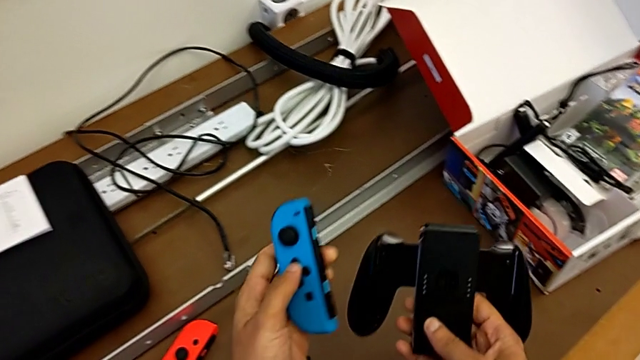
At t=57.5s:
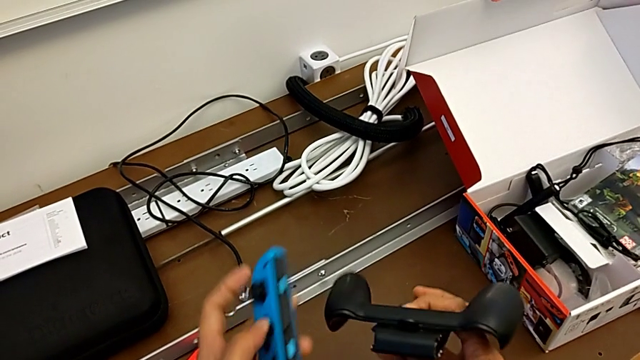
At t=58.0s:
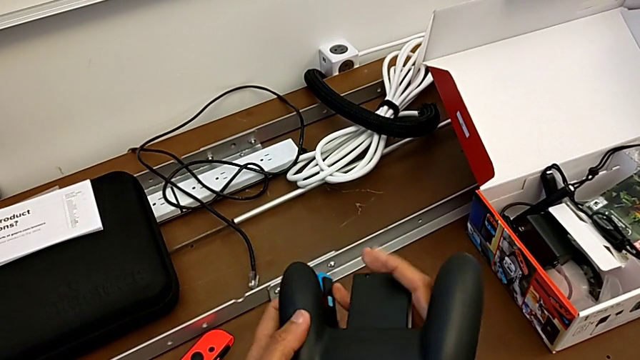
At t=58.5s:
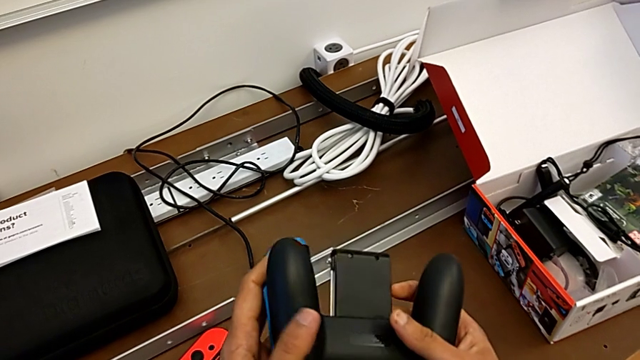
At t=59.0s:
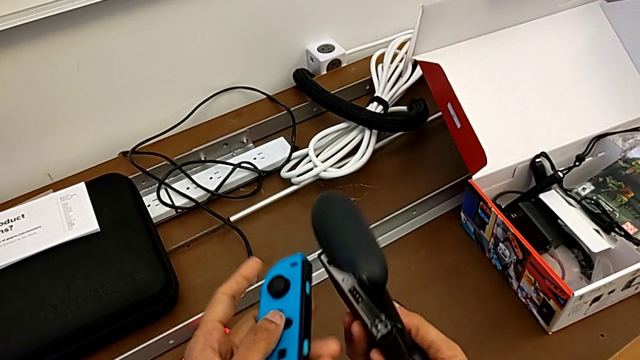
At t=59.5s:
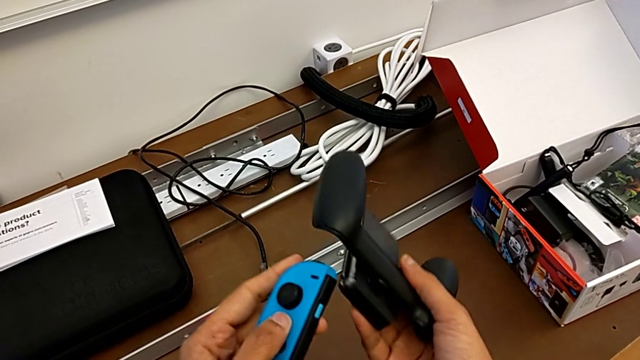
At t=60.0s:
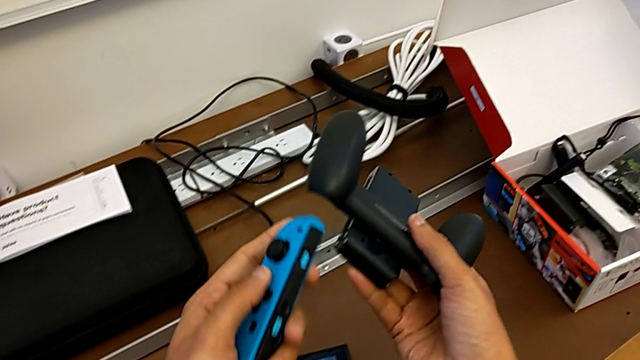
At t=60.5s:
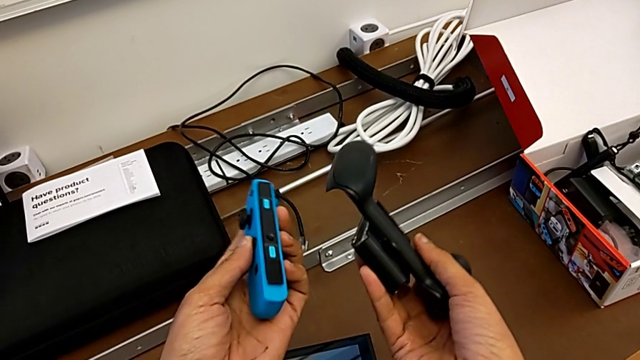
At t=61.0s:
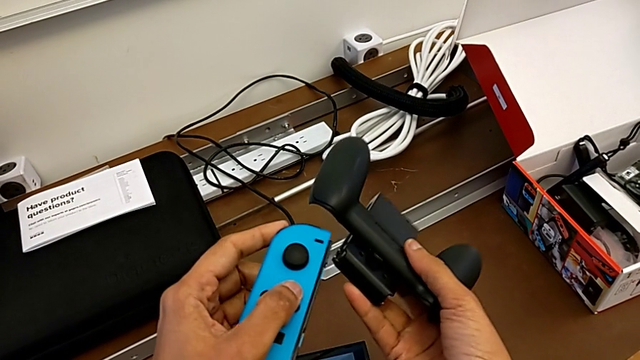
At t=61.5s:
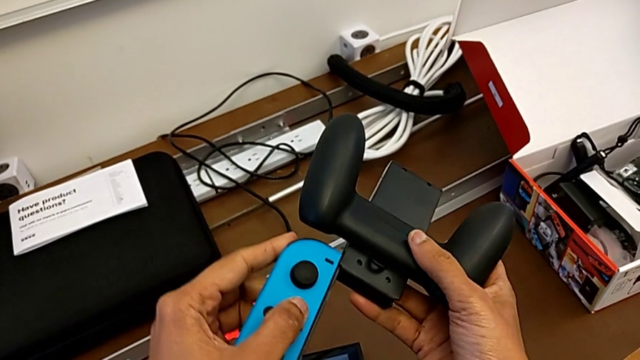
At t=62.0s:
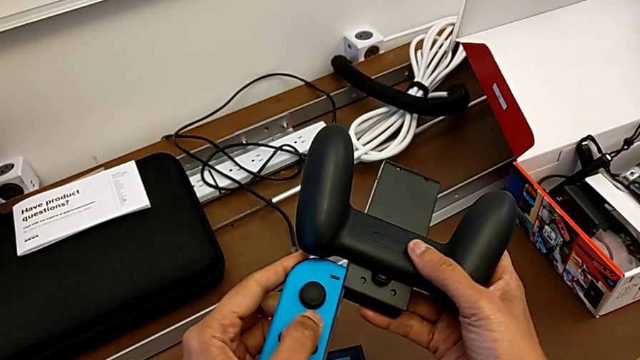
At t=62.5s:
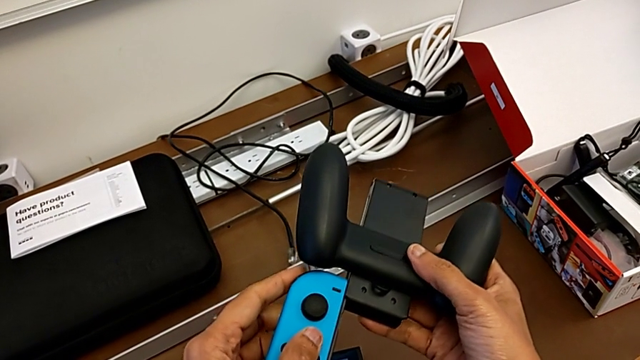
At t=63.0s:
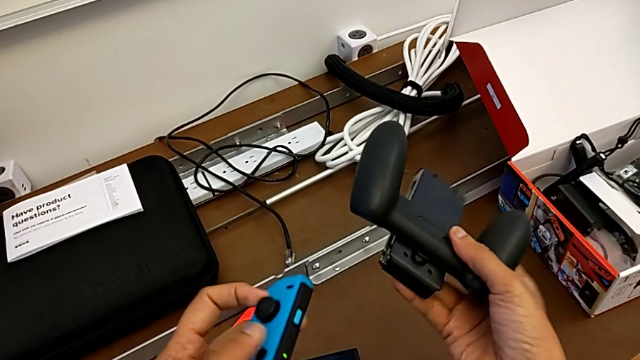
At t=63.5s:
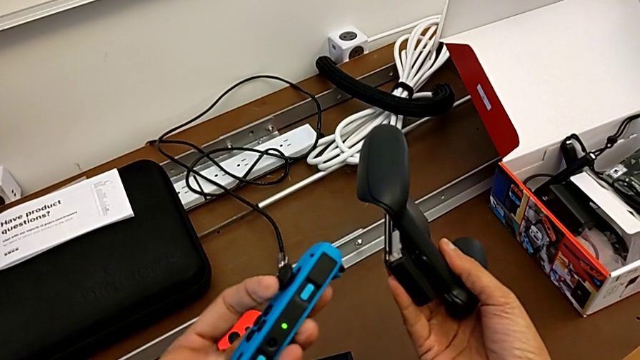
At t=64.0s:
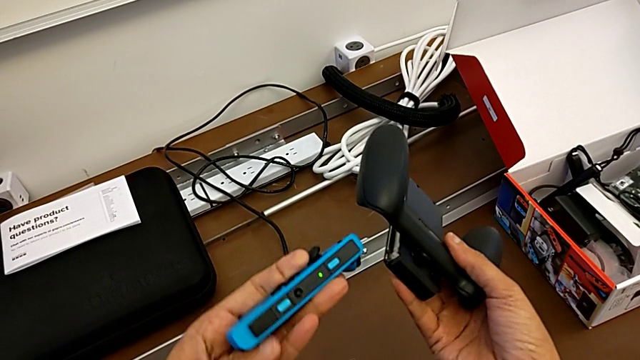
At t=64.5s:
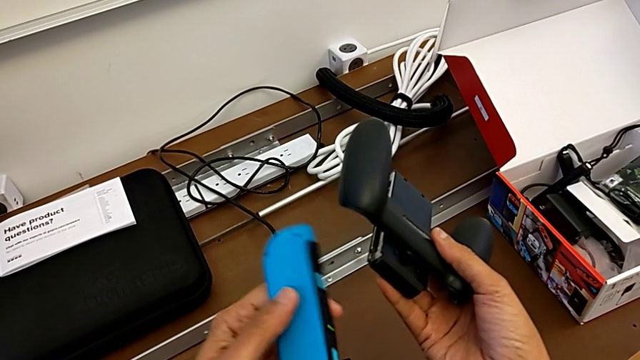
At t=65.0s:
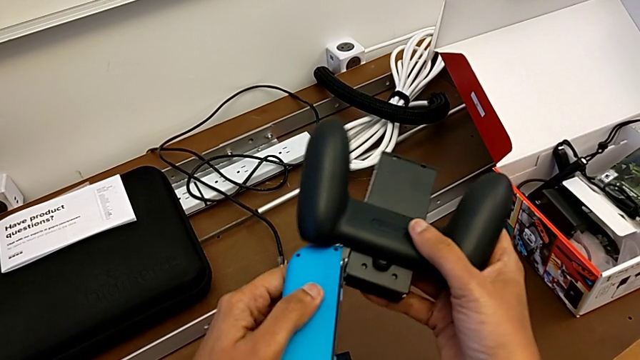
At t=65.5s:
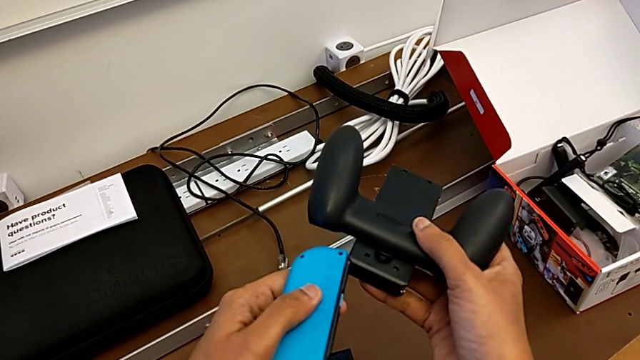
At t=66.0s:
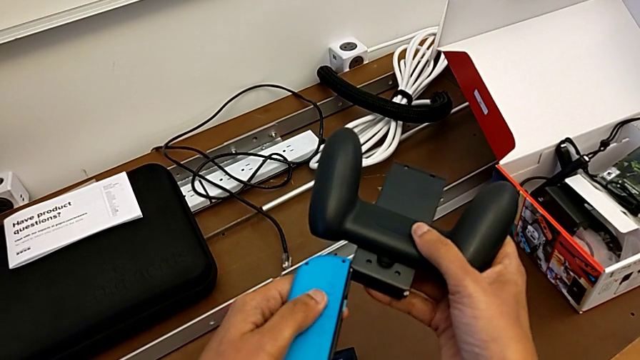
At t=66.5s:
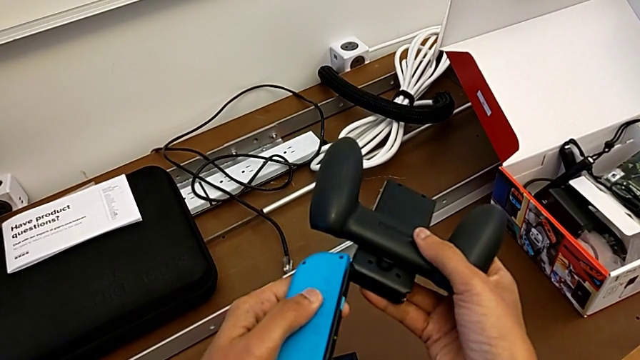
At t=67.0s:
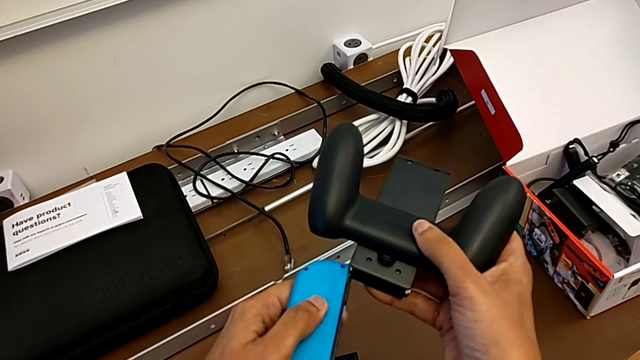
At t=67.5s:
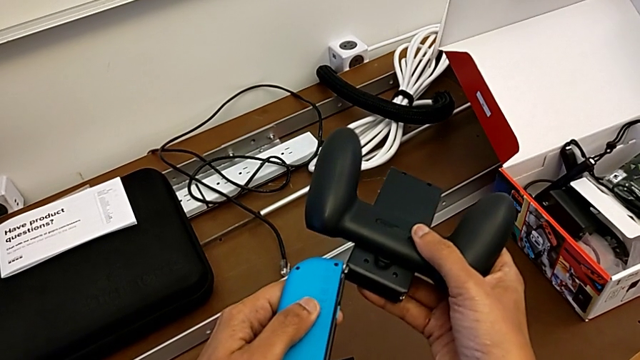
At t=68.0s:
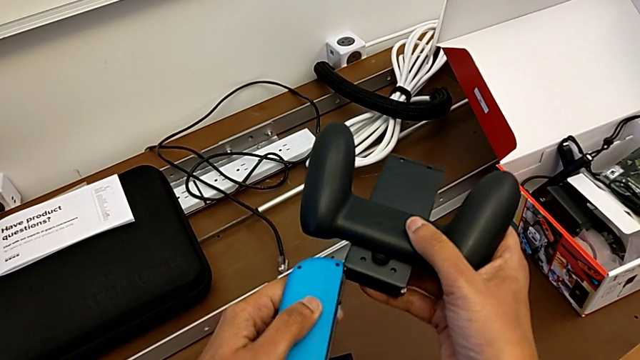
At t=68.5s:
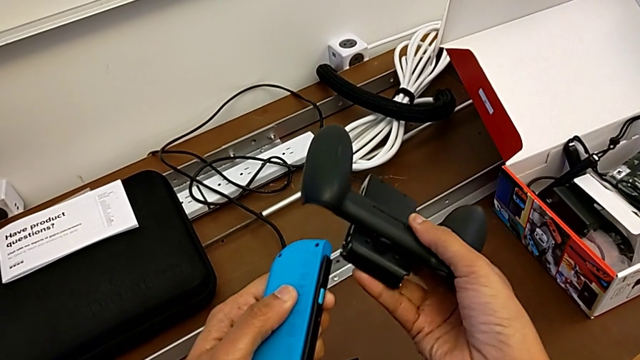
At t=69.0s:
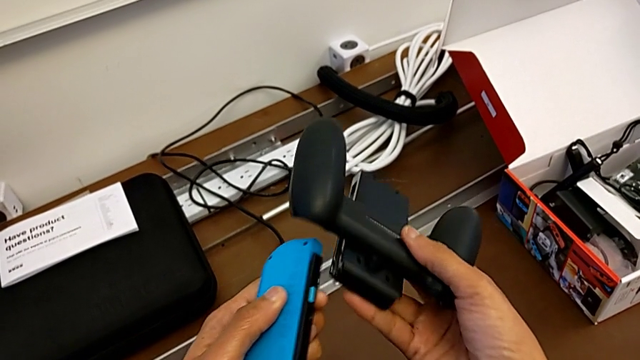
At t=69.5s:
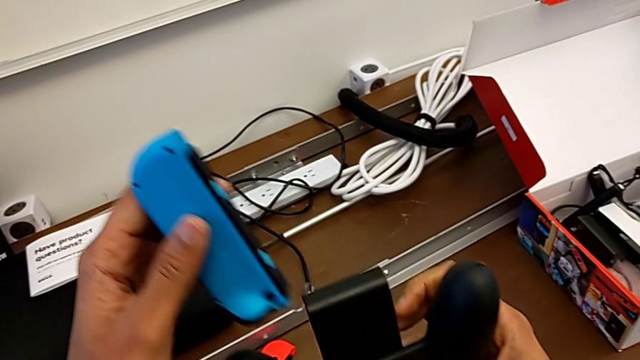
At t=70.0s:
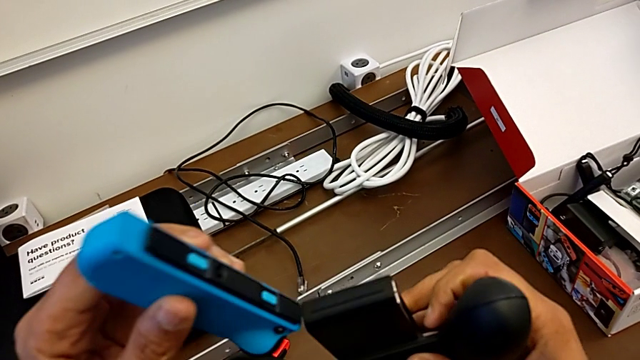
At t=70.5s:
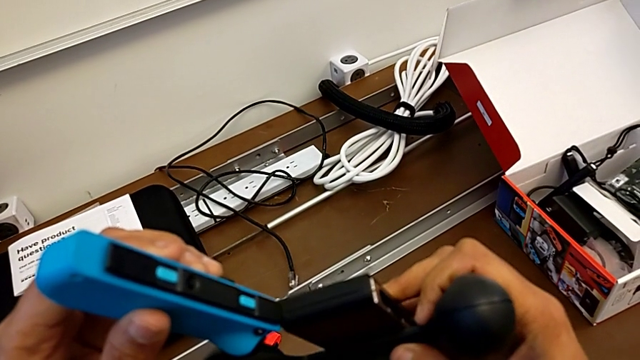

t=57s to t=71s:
The camera wearer is installing the blue joy-con controller into the comfort grip. They lift the blue Joy-Con controller, flip the comfort grip, inspect the blue Joy-Con controller twice, and wrongly flip and insert the blue Joy-Con controller.

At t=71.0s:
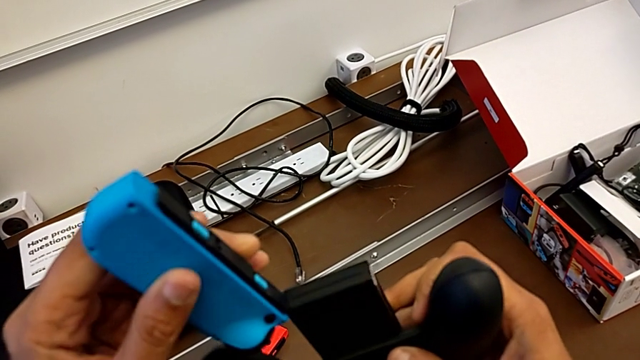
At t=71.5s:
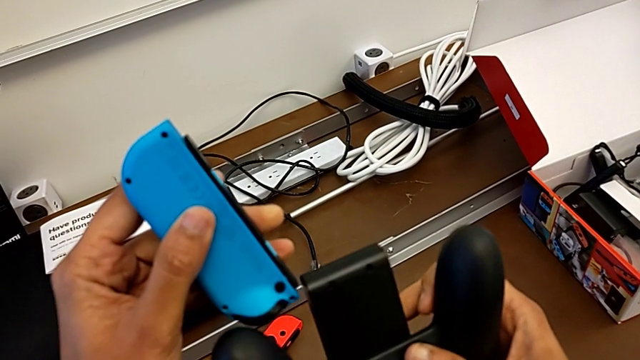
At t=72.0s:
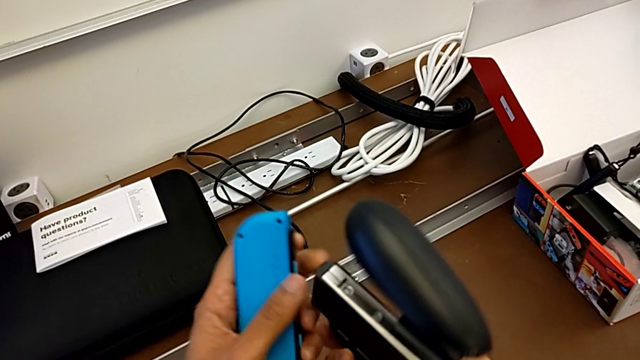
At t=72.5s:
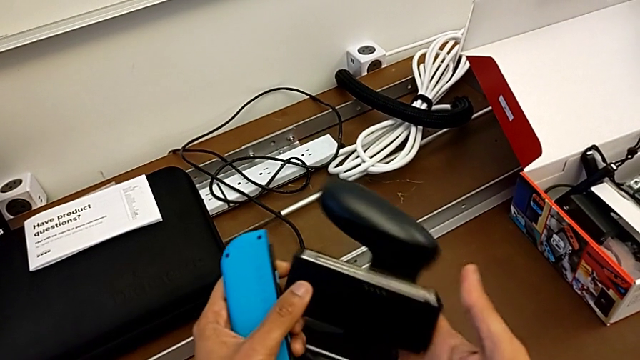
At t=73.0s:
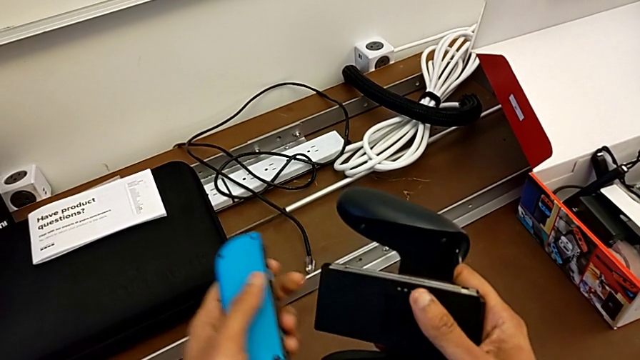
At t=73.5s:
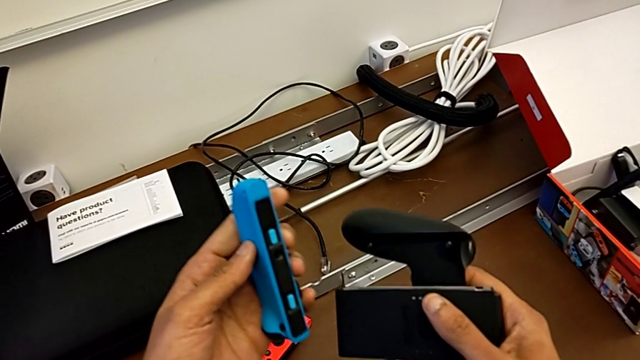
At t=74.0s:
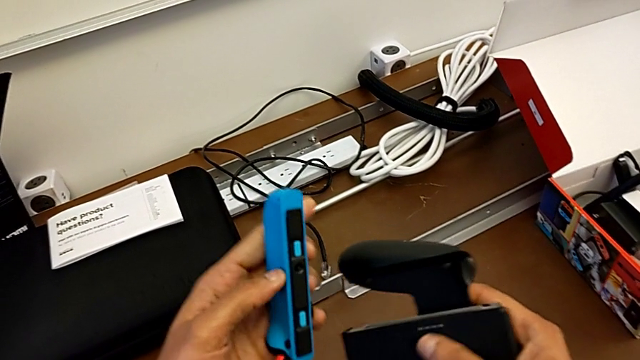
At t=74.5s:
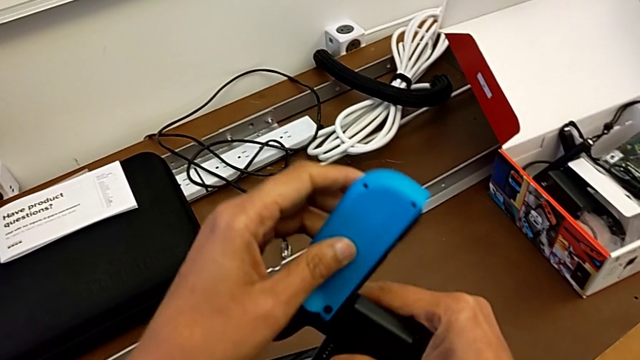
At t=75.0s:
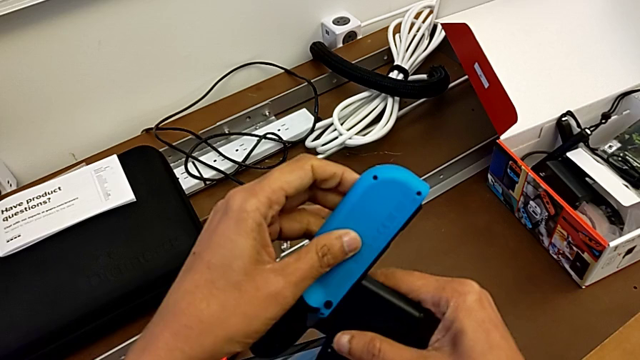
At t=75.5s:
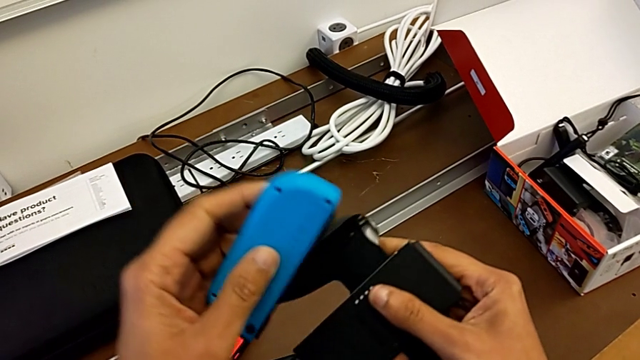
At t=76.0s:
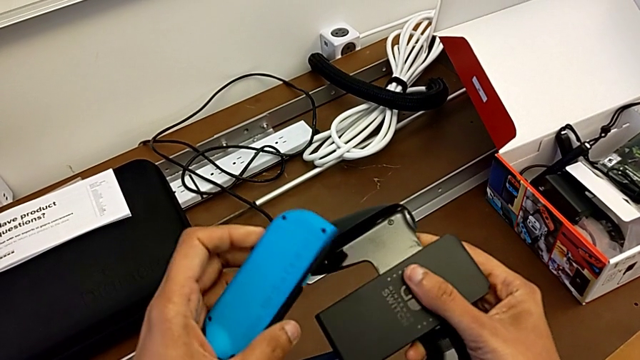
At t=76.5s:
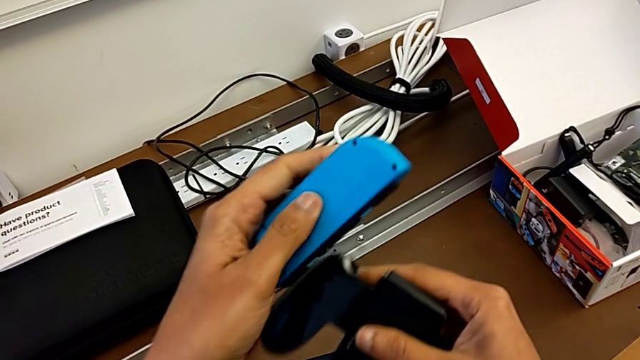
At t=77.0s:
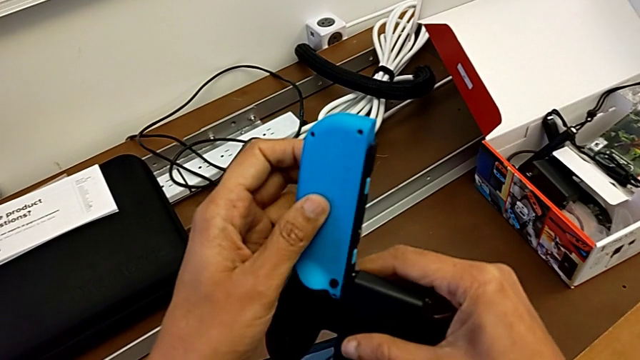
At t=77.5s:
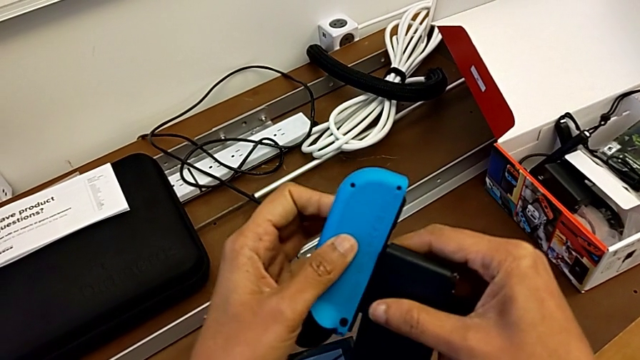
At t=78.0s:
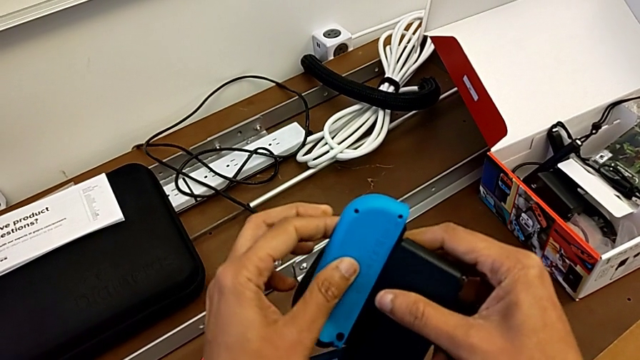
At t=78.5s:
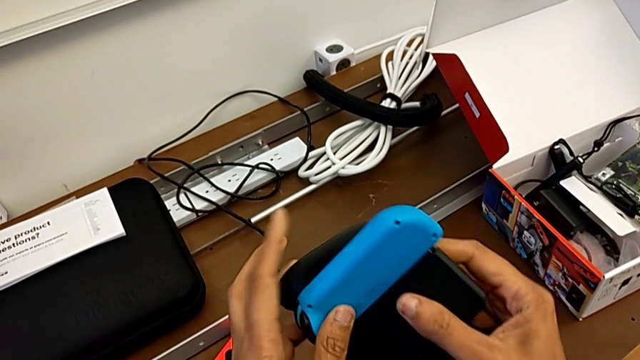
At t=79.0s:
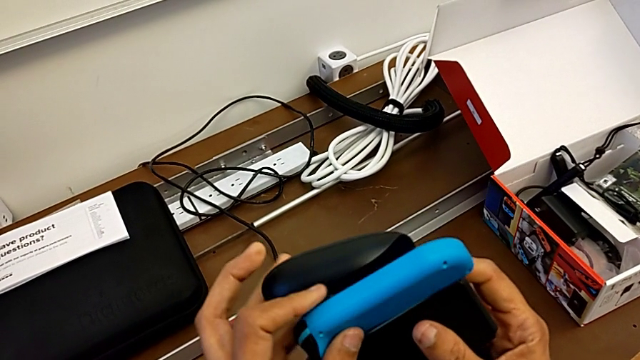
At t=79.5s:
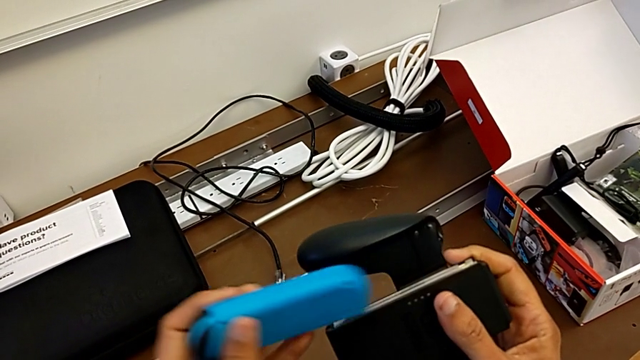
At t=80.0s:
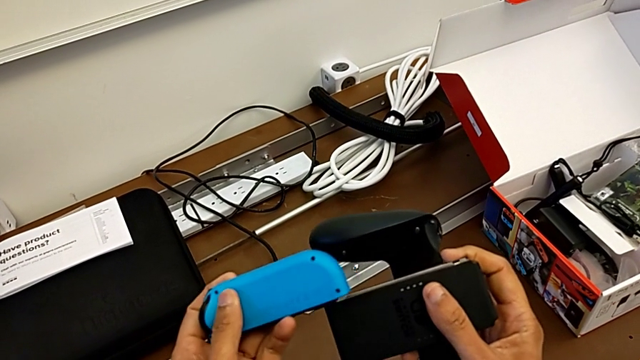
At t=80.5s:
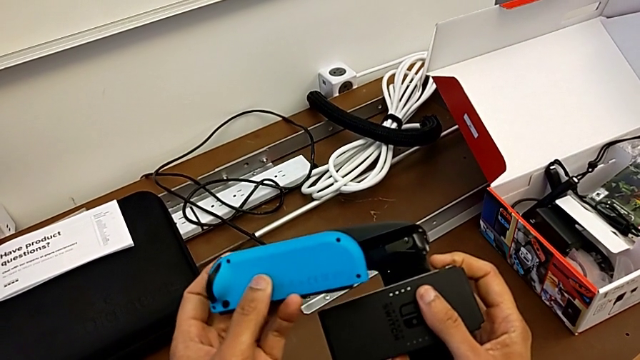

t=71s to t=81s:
The camera wearer is installing the blue joy-con controller into the comfort grip. They flip the comfort grip, inspect the blue Joy-Con controller and begin to wrongly insert it.
